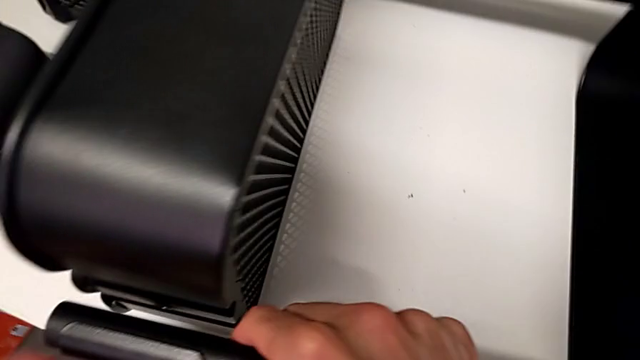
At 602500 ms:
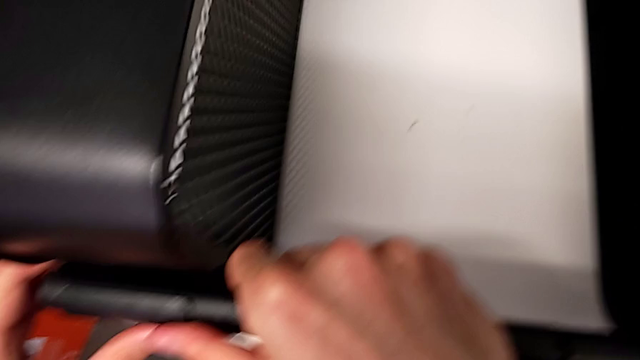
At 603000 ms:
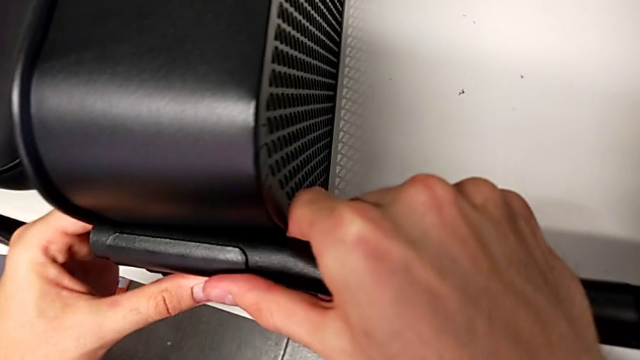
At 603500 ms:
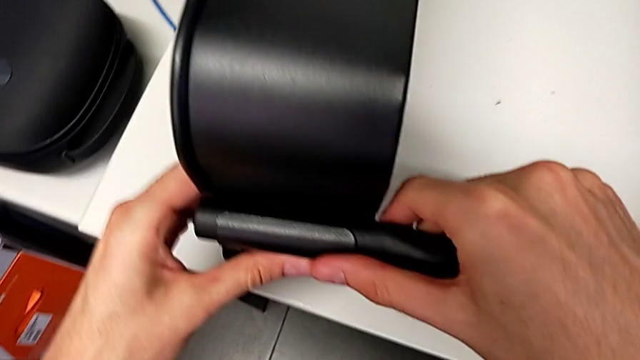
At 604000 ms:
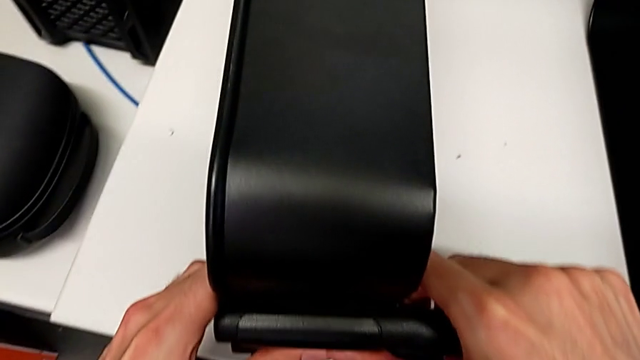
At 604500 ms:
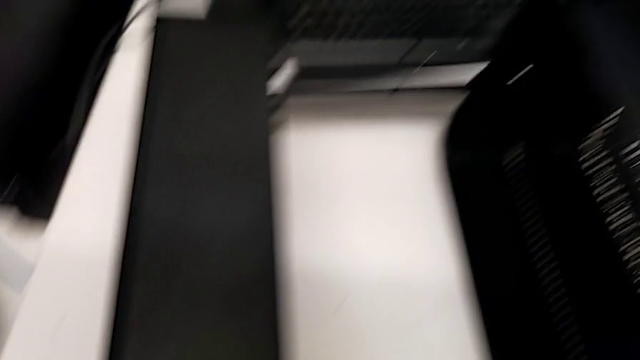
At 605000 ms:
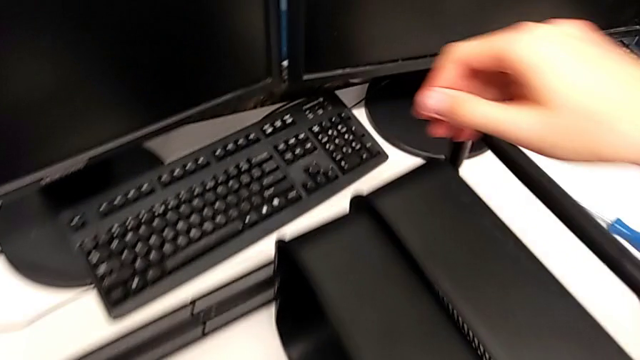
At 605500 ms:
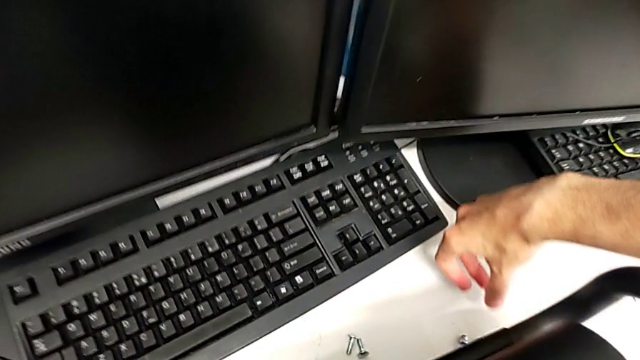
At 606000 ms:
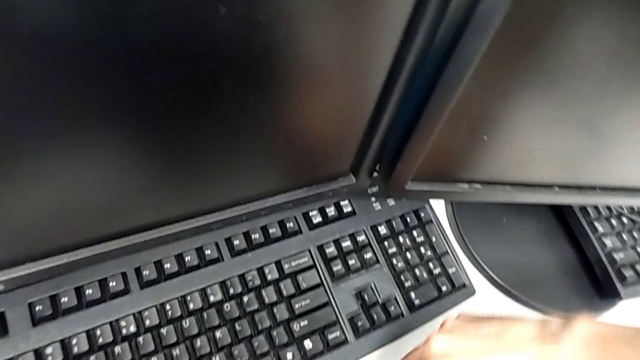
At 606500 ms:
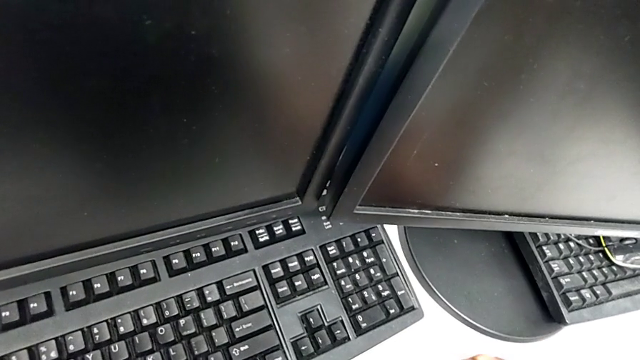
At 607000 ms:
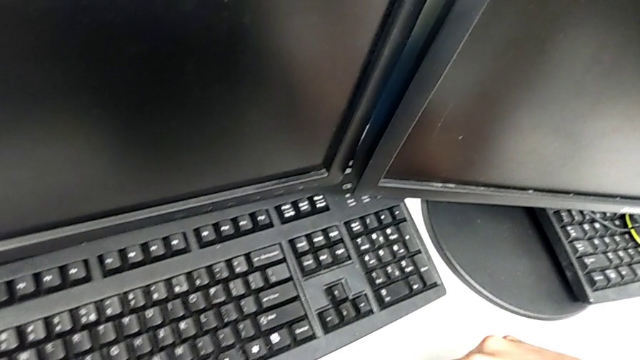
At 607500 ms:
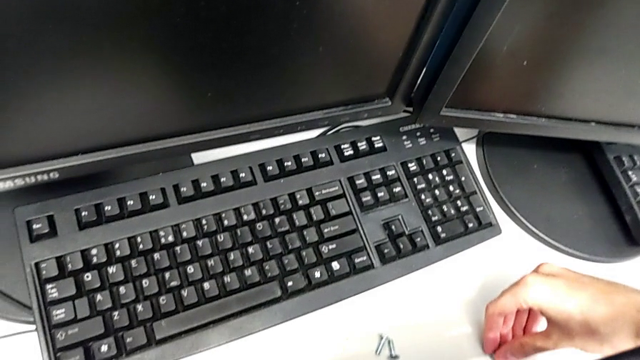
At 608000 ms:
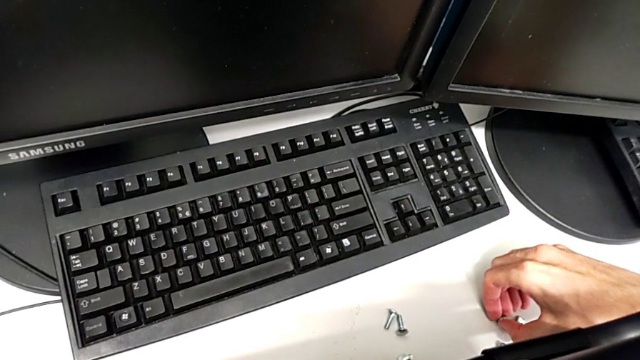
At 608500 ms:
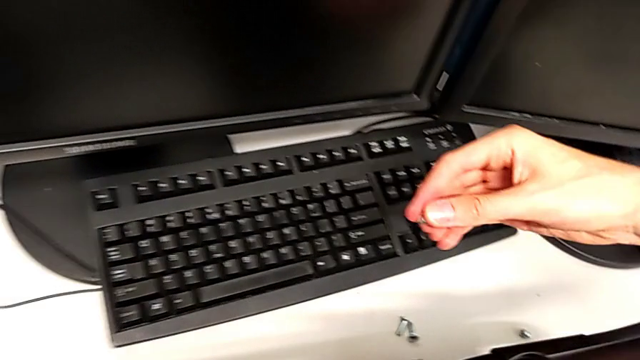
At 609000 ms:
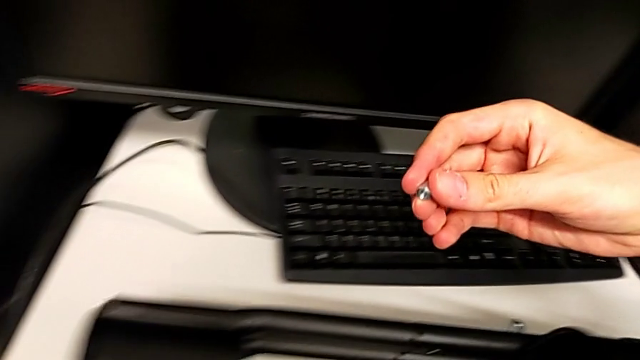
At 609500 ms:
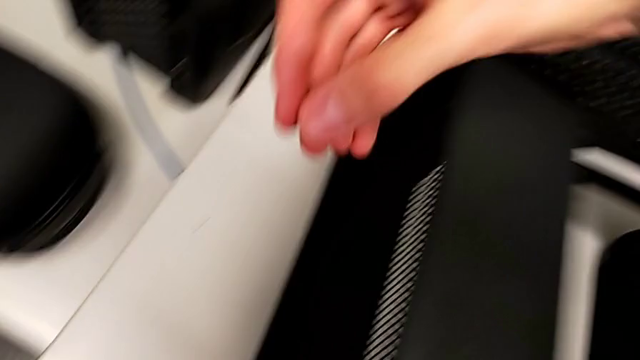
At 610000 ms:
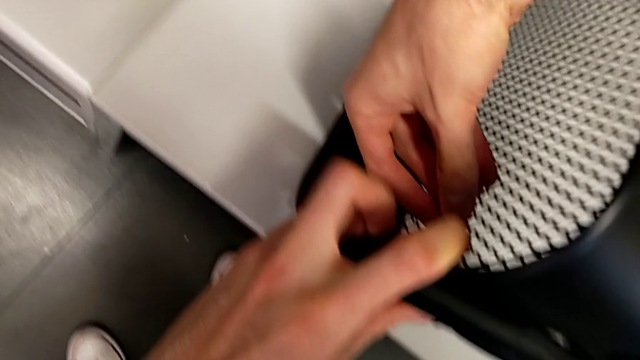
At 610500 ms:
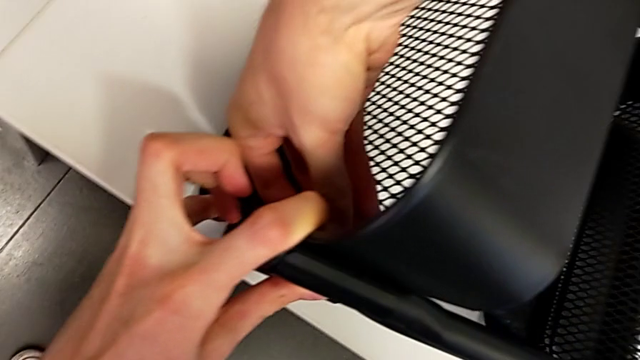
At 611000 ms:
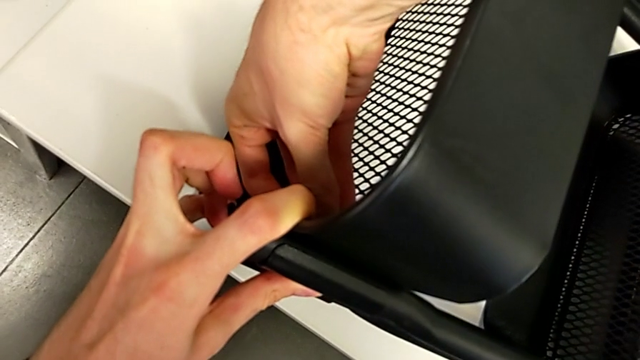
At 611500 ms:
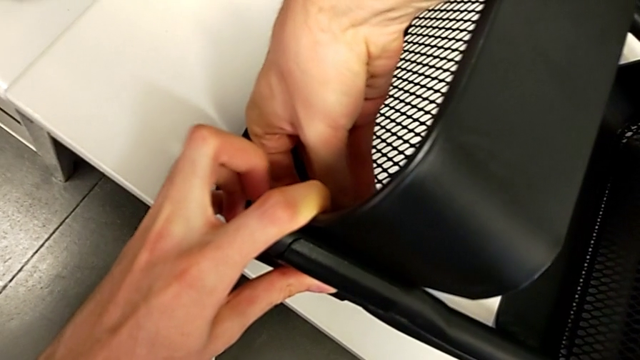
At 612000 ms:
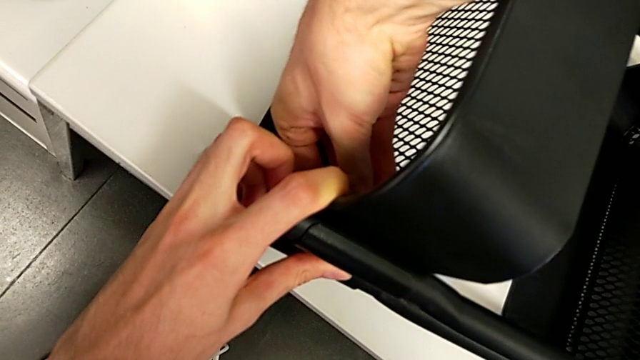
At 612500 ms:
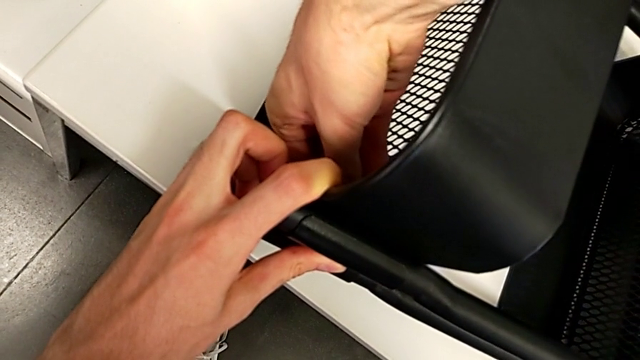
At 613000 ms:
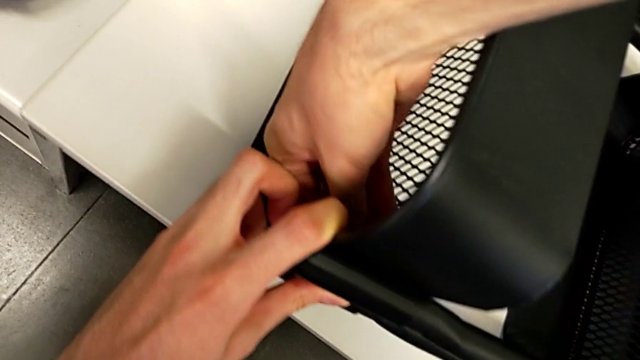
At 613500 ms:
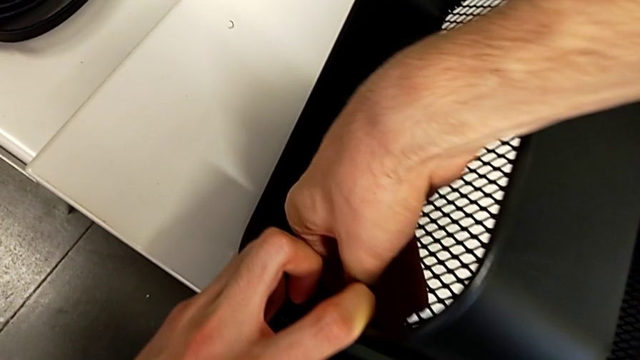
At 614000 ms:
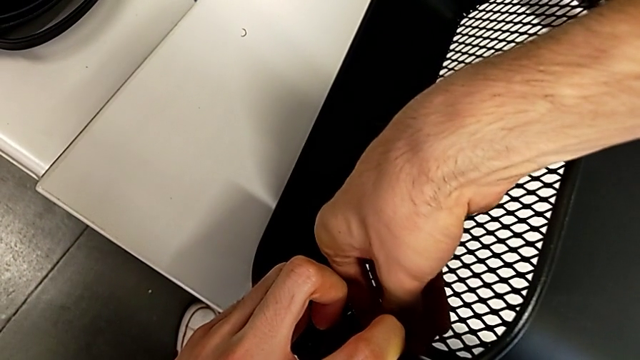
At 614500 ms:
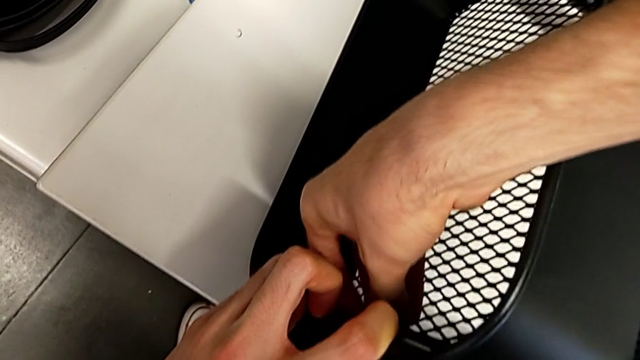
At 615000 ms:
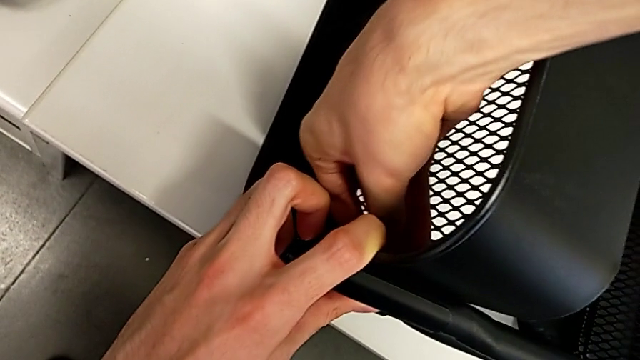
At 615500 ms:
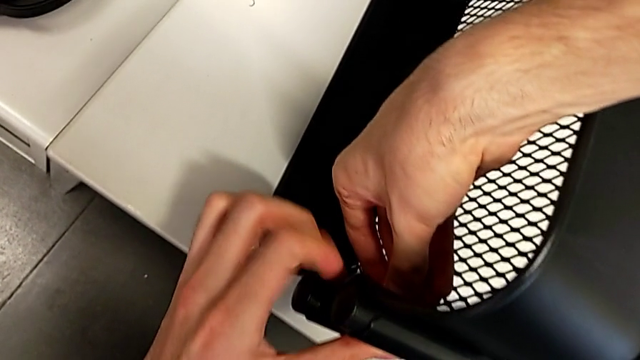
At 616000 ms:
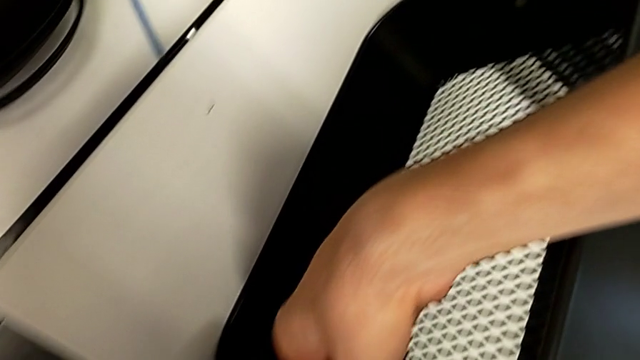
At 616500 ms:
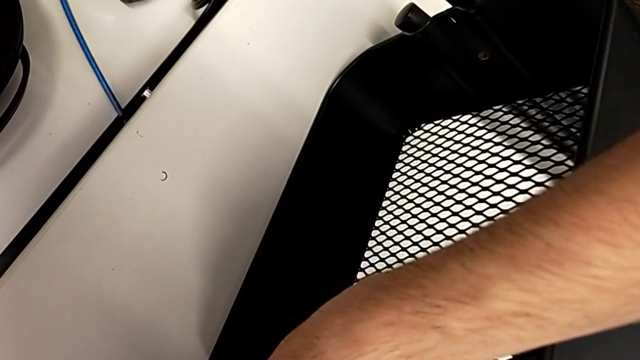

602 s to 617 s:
The camera wearer is inserting the other two trays into the rolling cart and assembling the top grid tray. They keep screwing the top grid tray.

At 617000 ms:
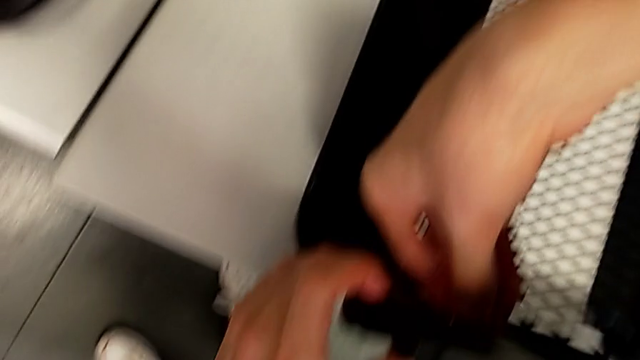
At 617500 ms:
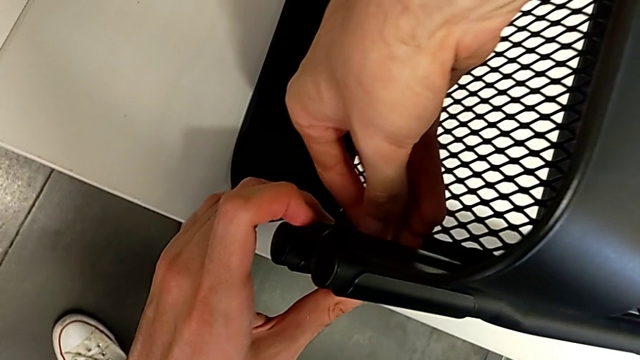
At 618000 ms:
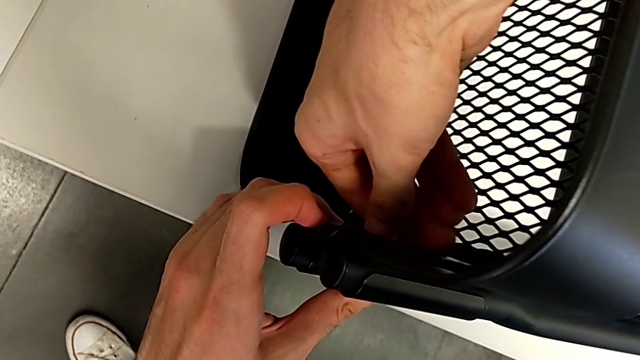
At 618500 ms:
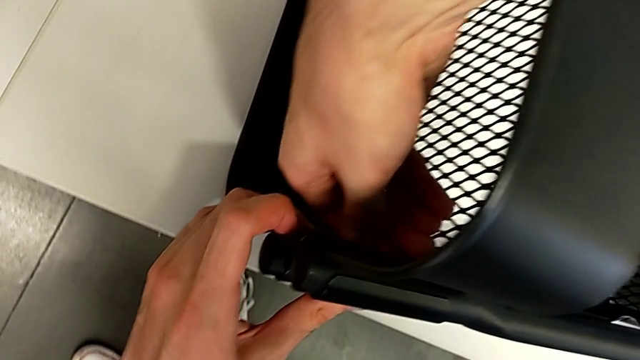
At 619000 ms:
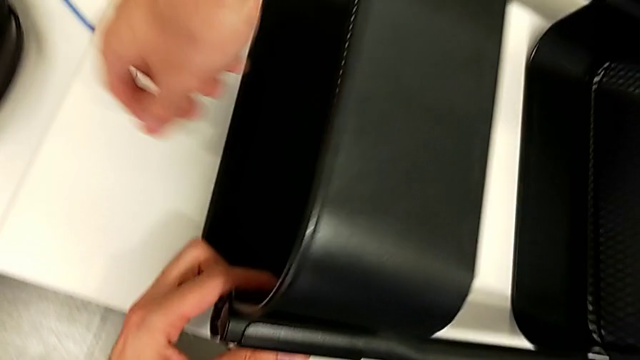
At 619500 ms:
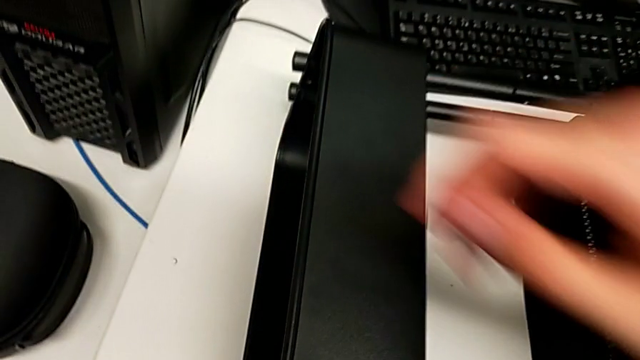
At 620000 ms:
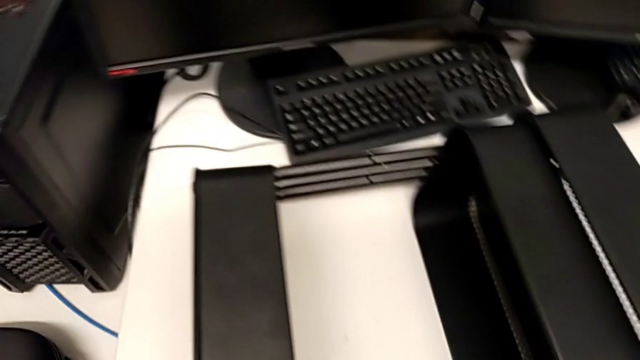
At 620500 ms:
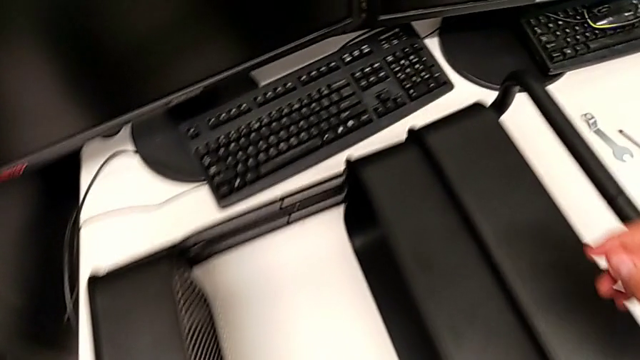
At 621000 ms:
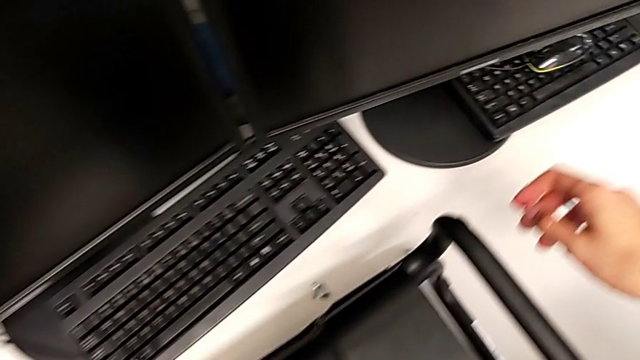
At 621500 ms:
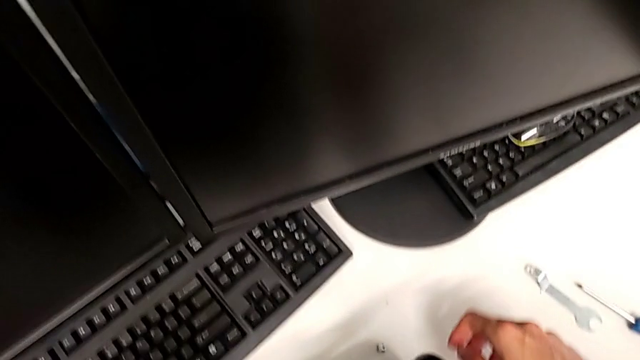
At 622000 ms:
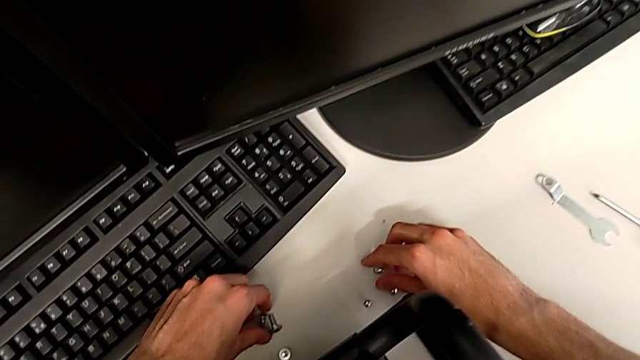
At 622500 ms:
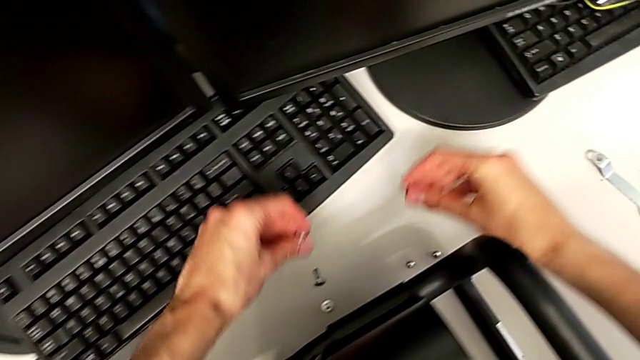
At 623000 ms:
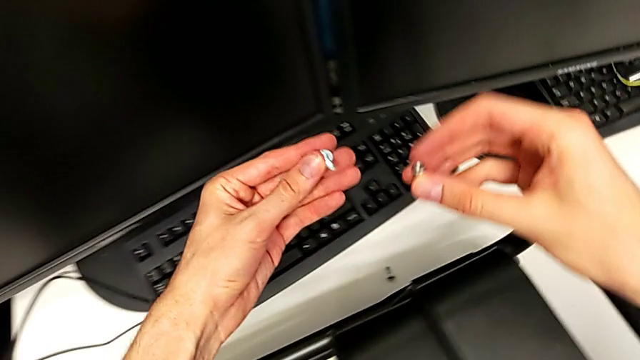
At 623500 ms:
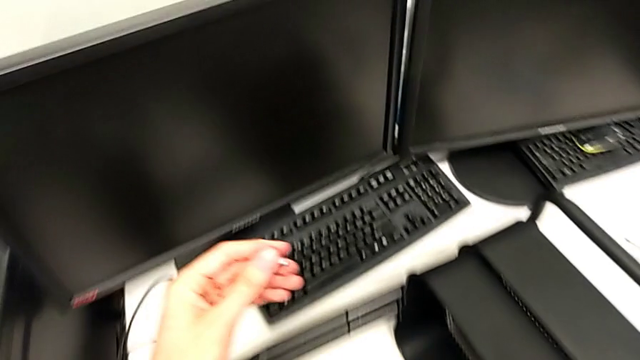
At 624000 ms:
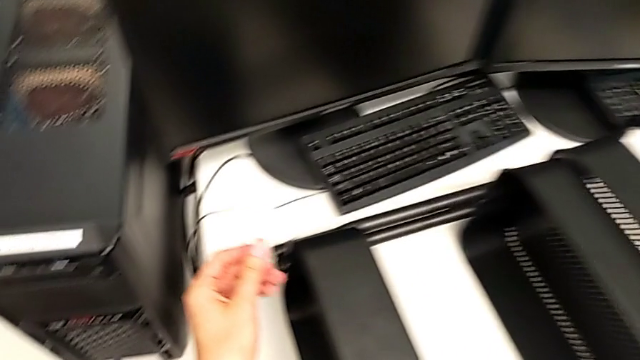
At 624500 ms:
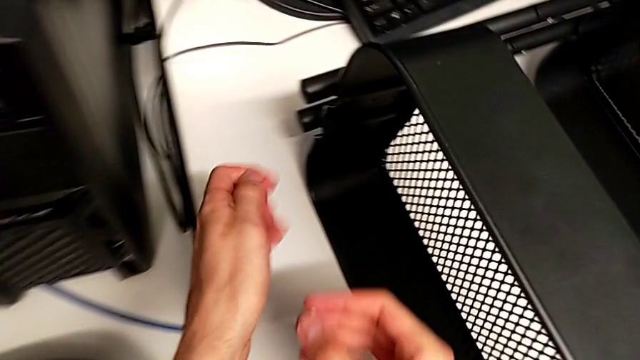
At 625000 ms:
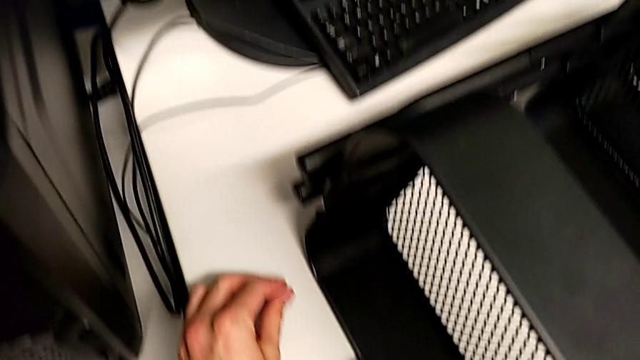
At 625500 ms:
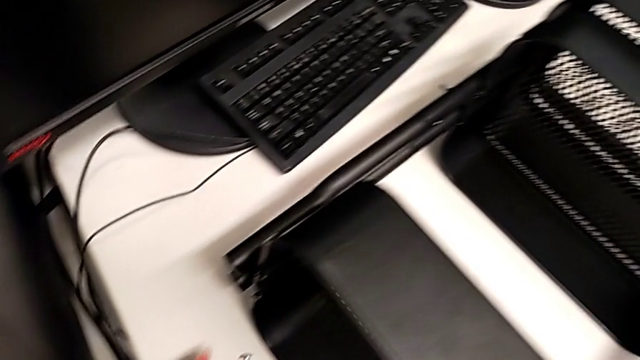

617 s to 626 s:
The camera wearer is inserting the other two trays into the rolling cart and assembling the top grid tray. They screw the top grid tray.
